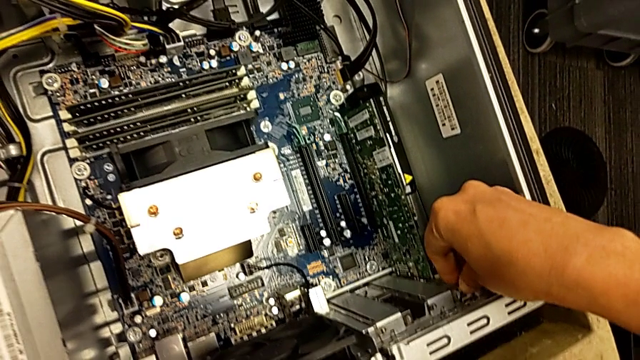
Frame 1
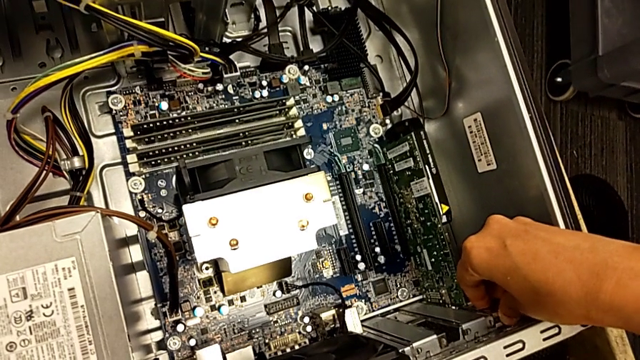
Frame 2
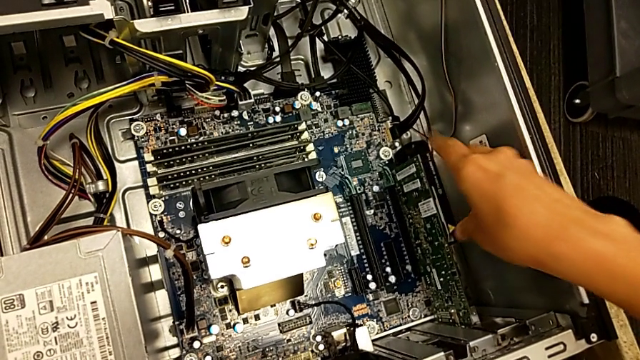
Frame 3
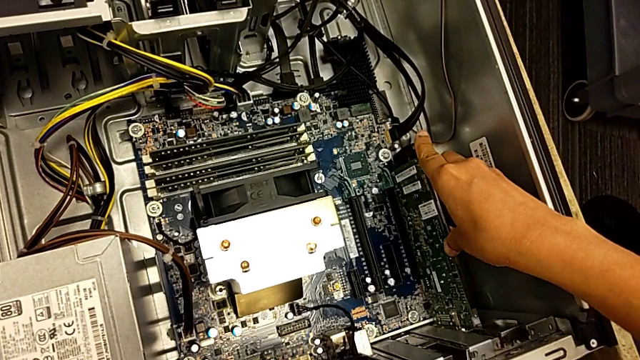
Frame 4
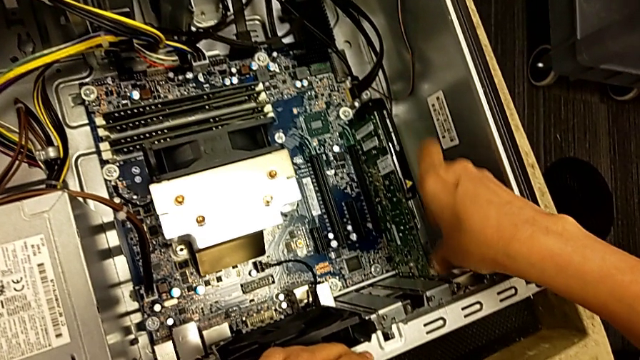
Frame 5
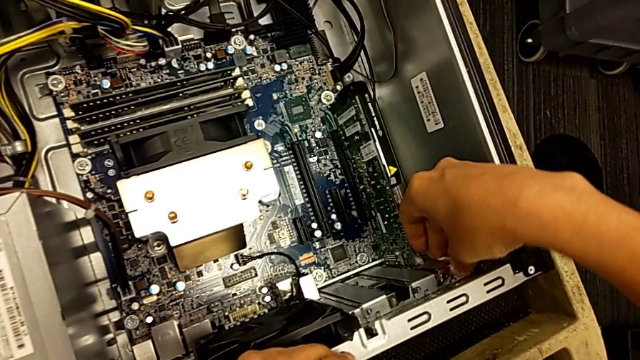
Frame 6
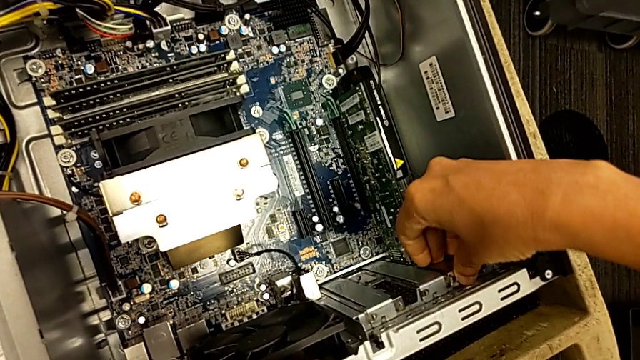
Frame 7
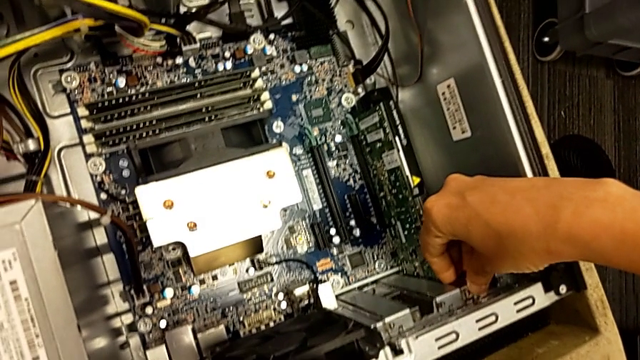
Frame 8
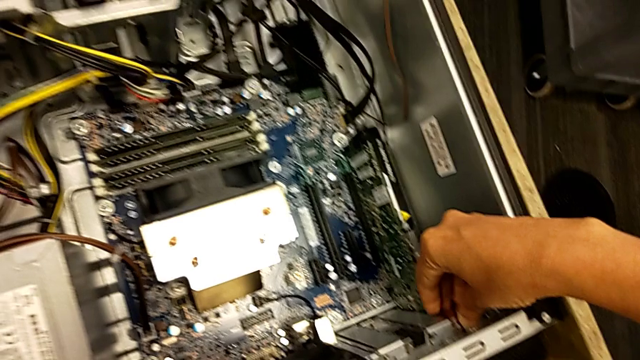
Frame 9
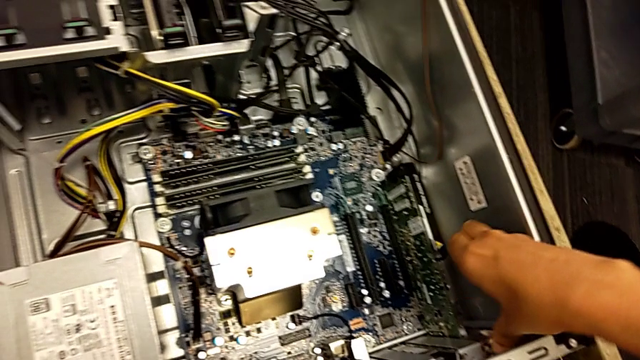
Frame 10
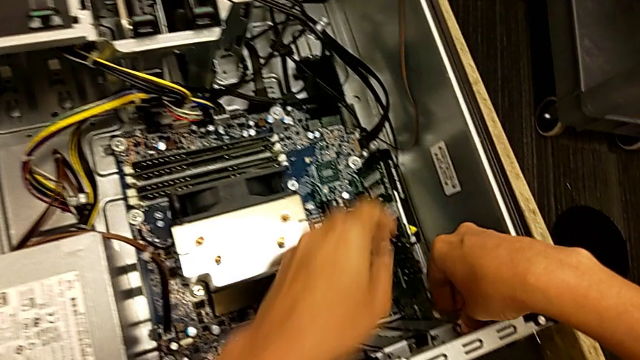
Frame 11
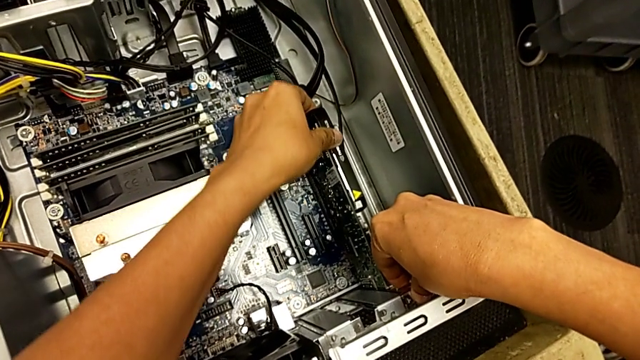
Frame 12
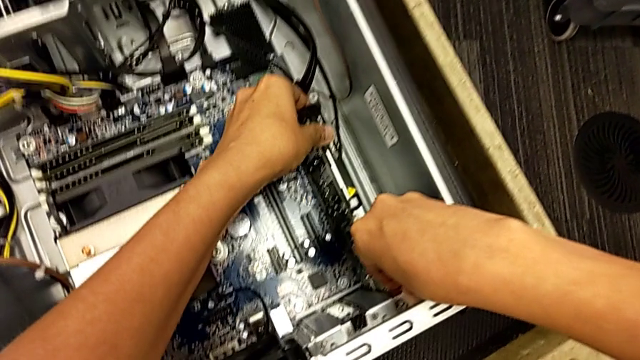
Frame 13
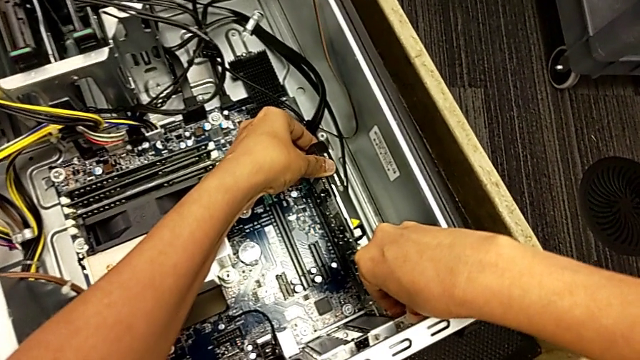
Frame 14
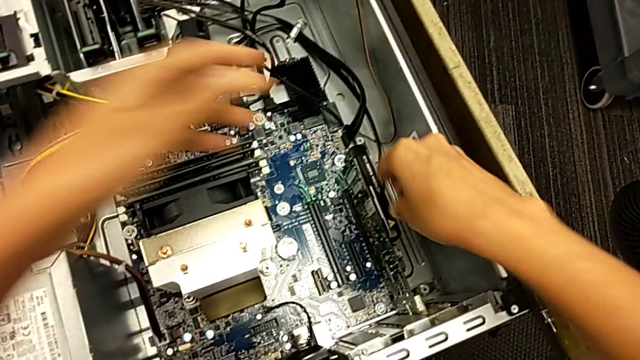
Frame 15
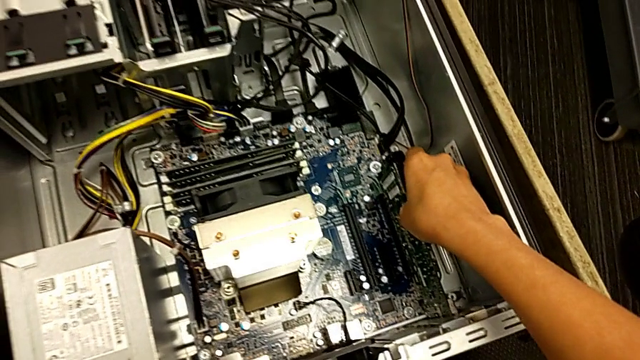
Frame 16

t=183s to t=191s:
The camera wearer is installing a second graphic card. They push the second graphic card.

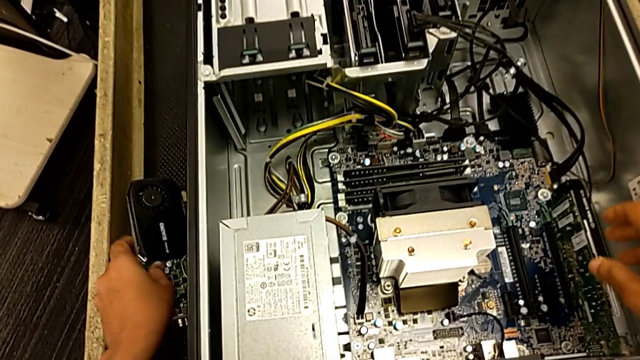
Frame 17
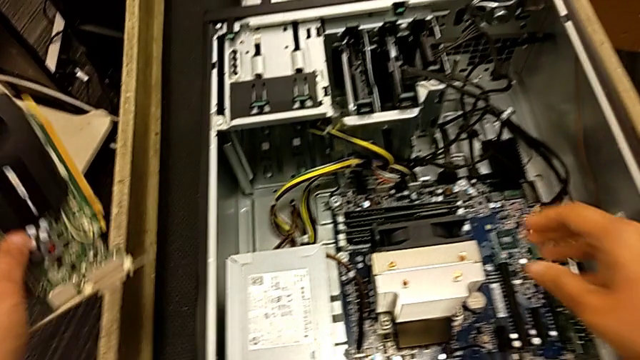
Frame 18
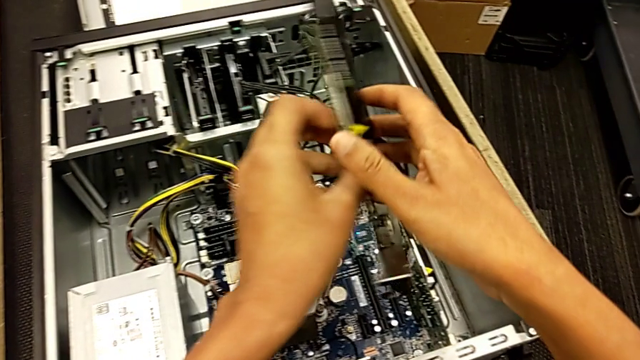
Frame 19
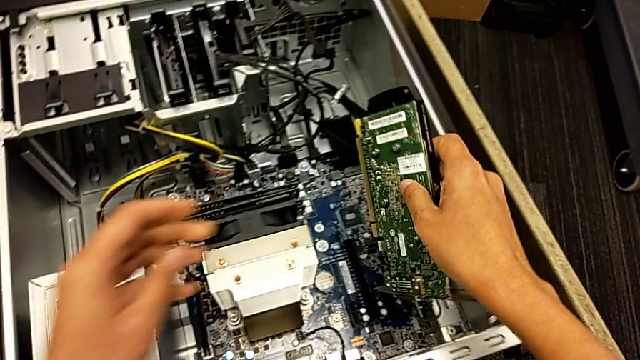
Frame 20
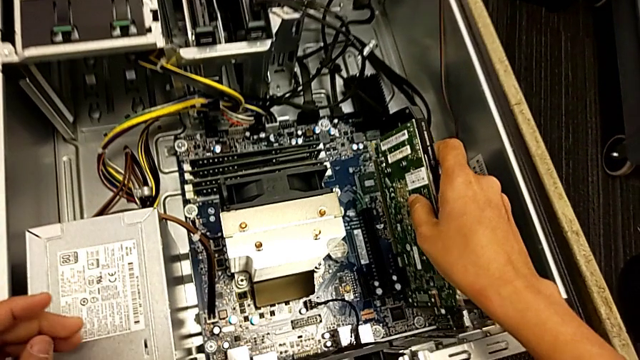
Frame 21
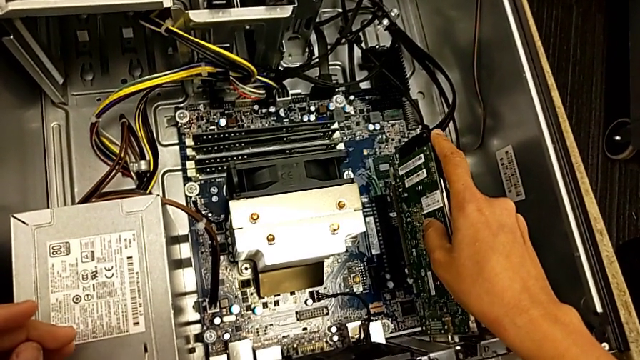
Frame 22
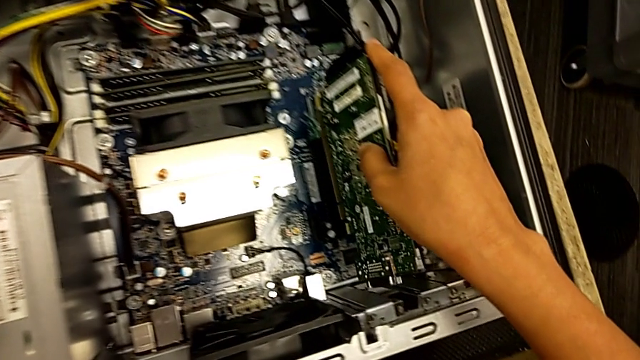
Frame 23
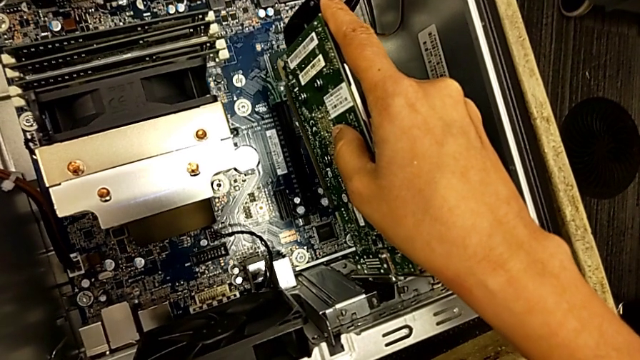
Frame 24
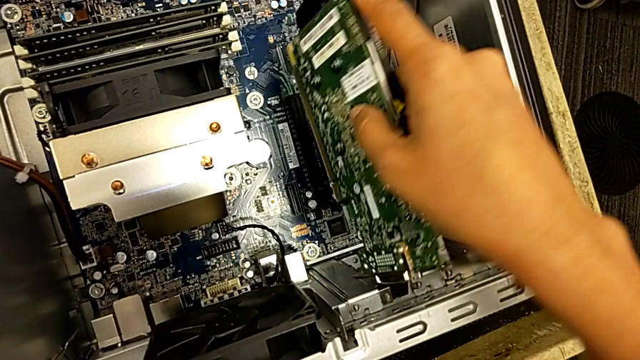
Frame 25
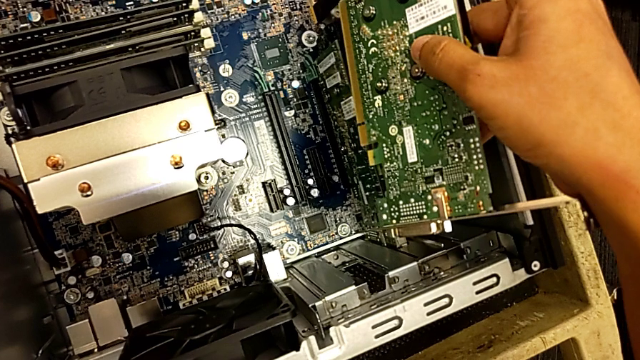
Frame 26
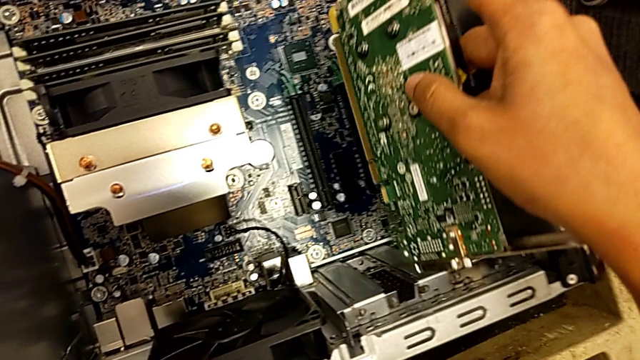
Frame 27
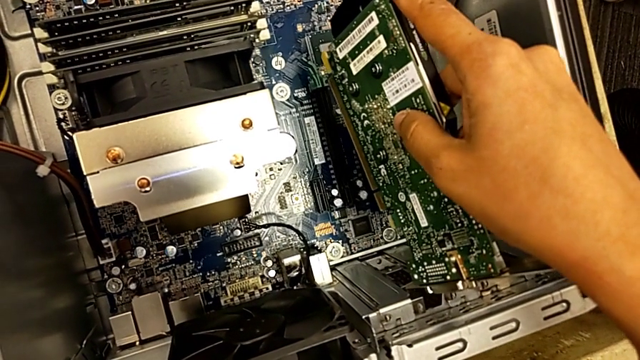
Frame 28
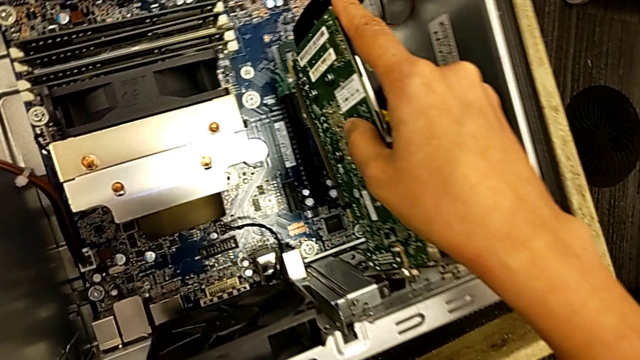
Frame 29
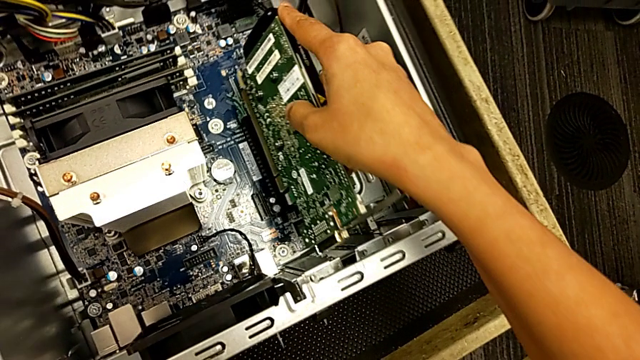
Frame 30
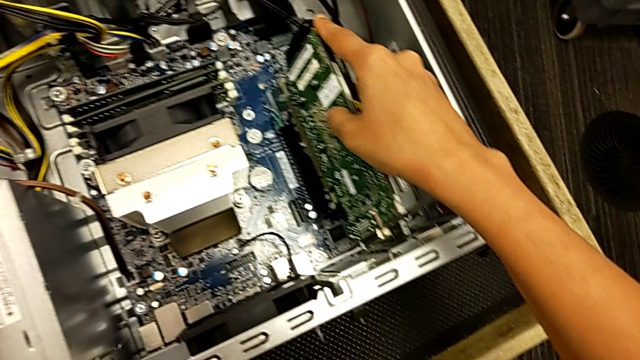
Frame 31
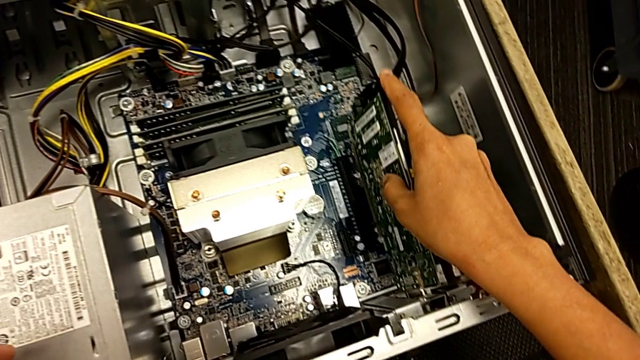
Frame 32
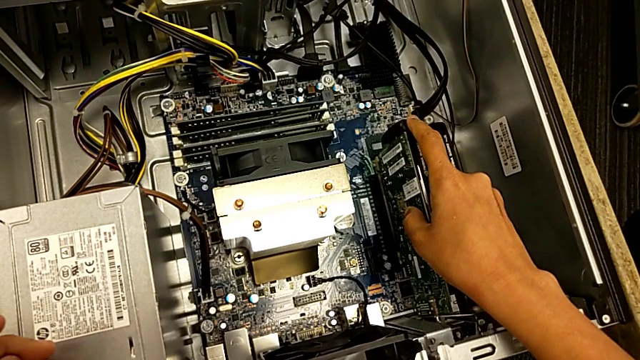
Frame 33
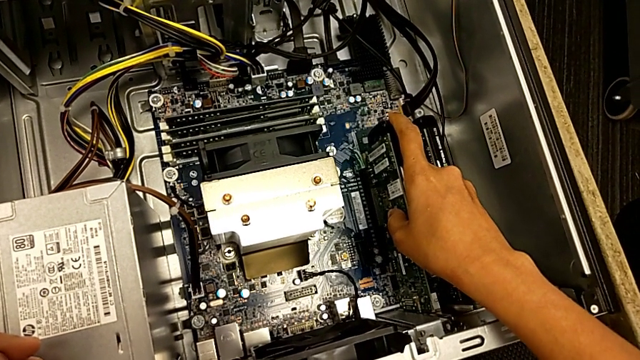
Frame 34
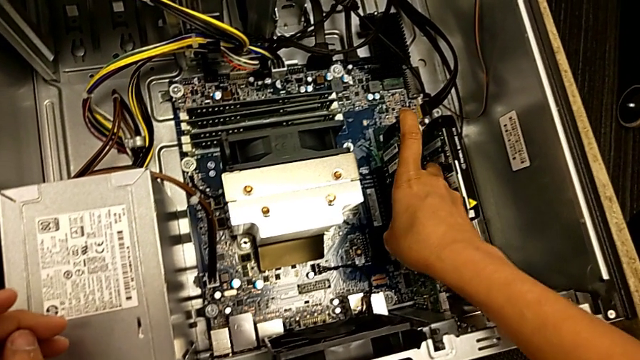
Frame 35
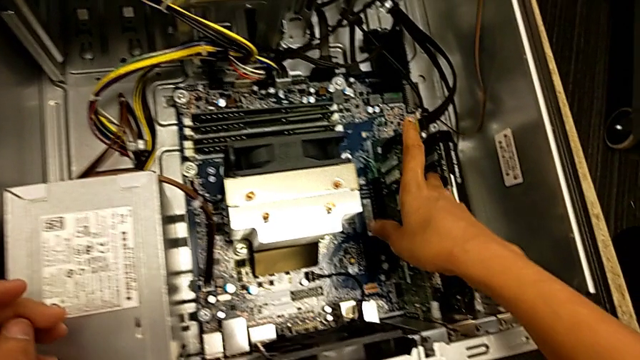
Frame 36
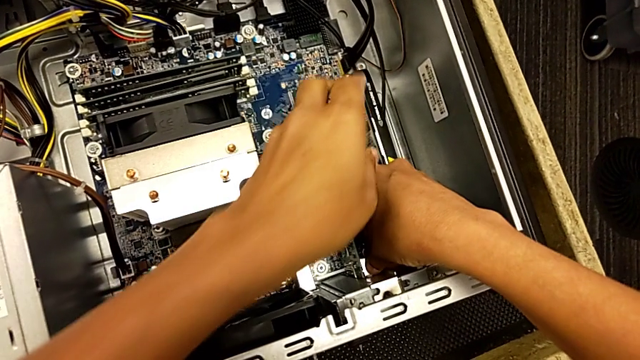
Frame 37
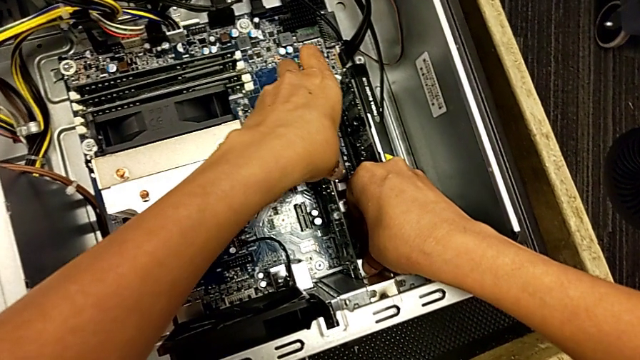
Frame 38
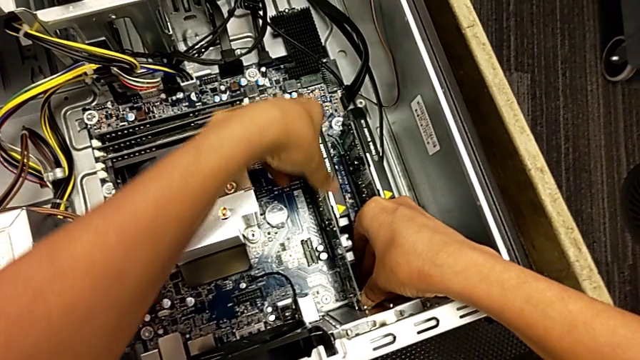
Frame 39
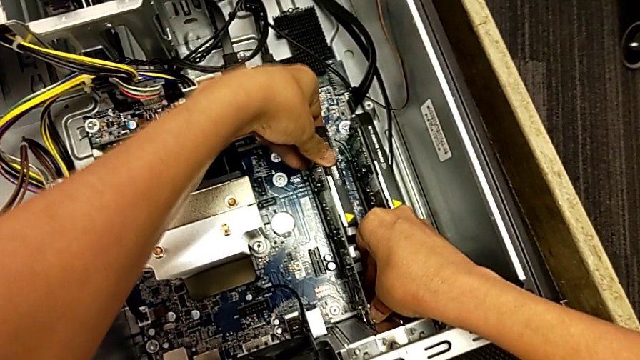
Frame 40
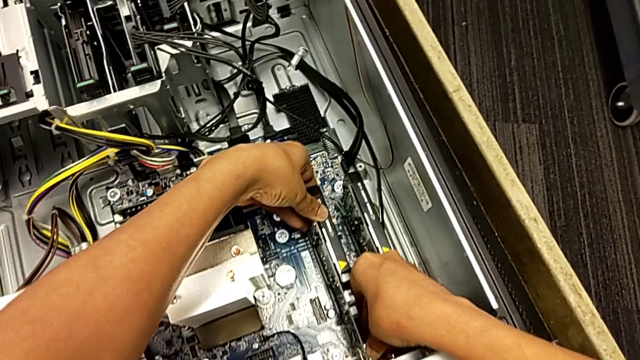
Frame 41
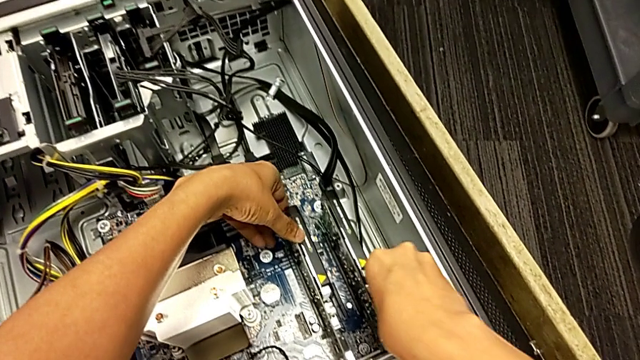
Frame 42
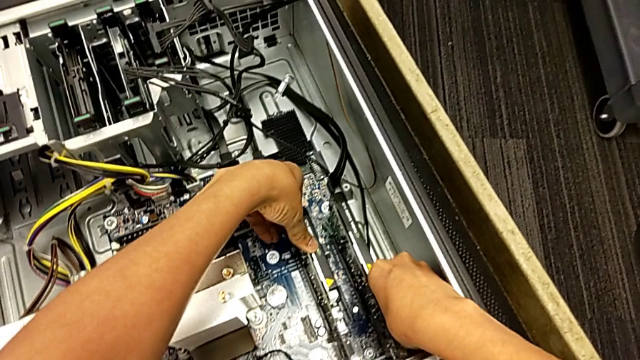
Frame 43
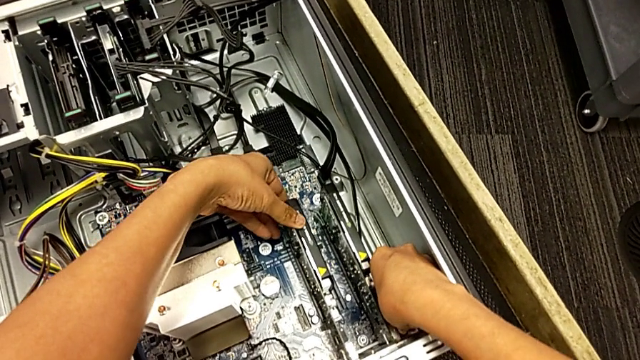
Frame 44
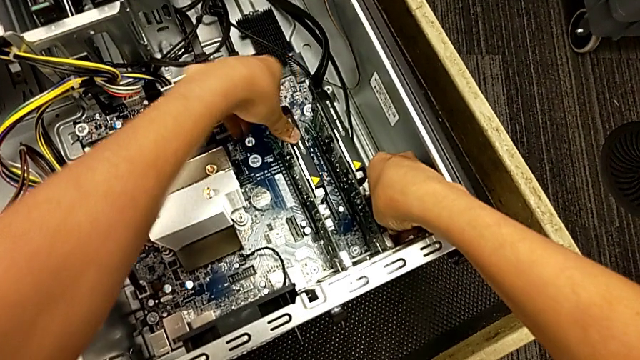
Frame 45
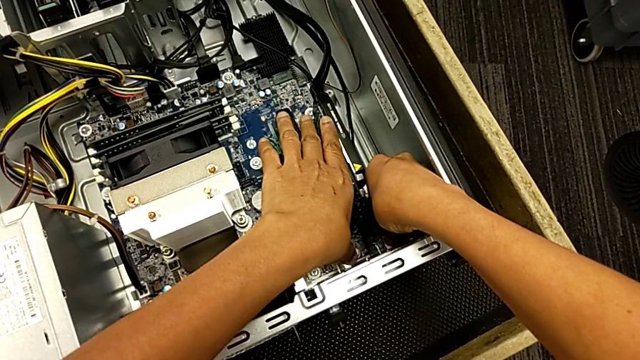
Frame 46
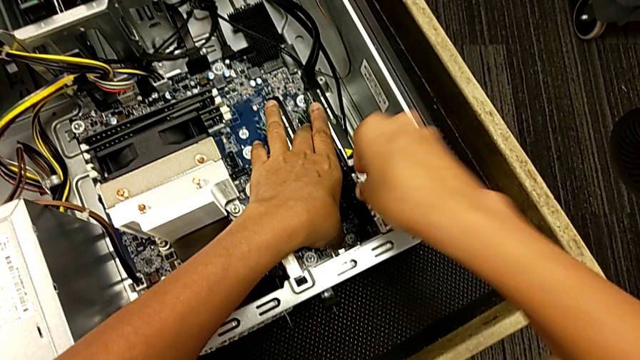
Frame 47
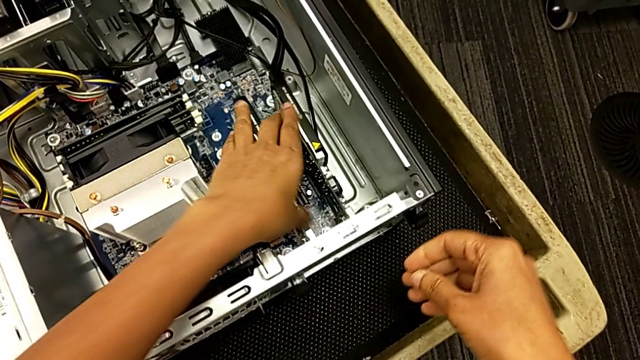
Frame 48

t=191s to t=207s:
The camera wearer installs the first graphics card. They grab the first graphic card, align it, lift it, align it, insert it and push it.
